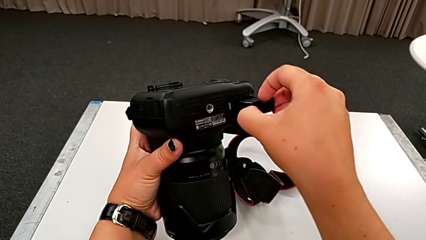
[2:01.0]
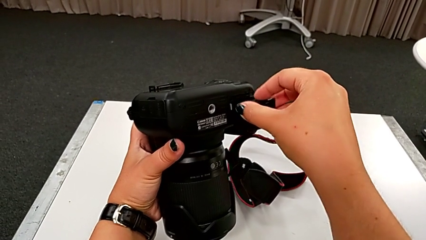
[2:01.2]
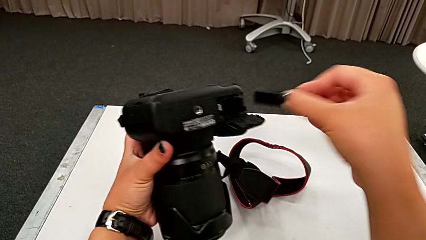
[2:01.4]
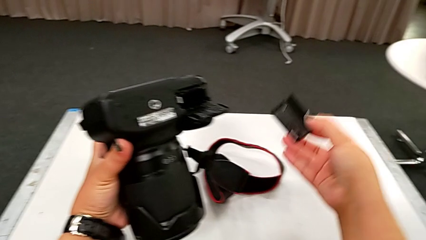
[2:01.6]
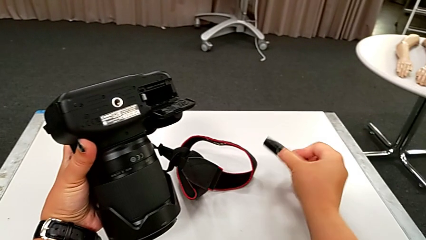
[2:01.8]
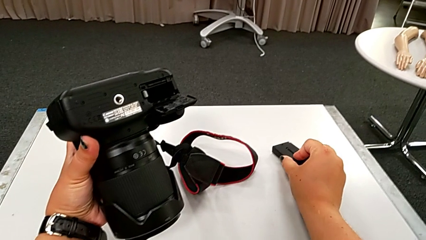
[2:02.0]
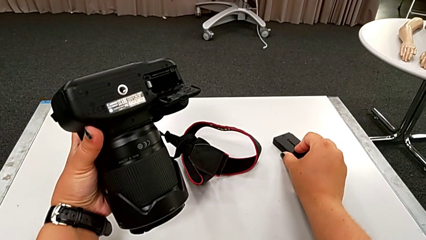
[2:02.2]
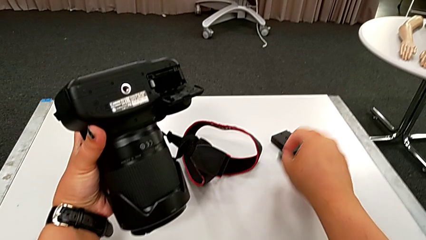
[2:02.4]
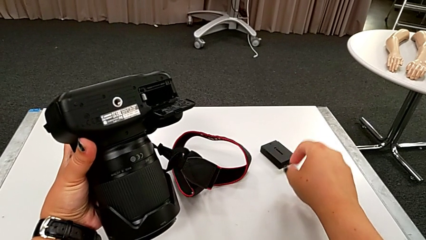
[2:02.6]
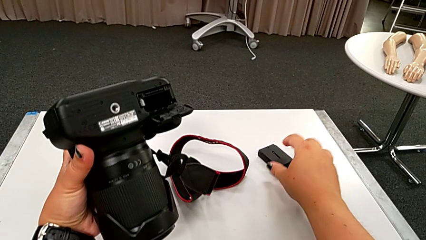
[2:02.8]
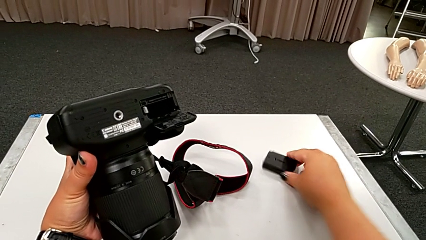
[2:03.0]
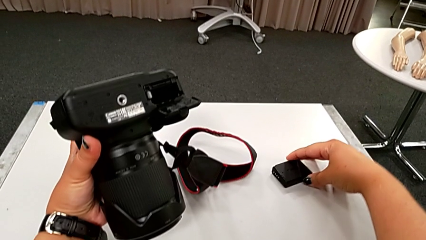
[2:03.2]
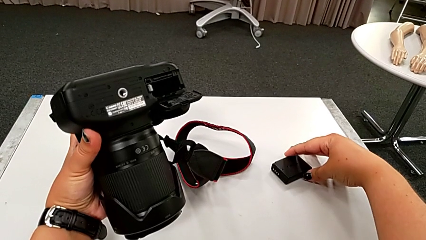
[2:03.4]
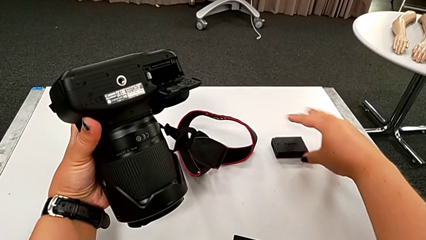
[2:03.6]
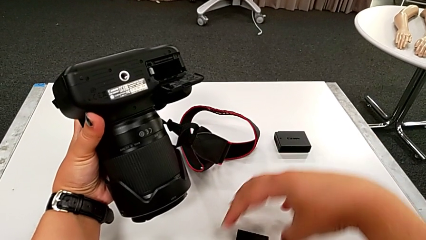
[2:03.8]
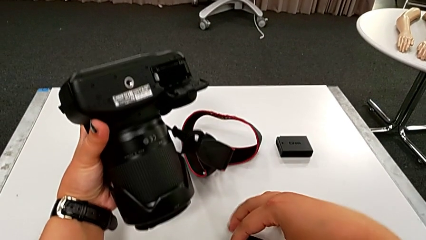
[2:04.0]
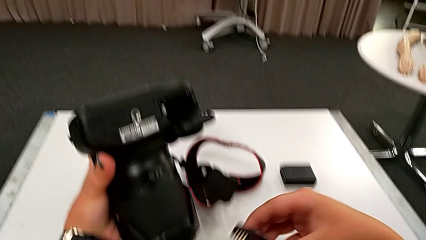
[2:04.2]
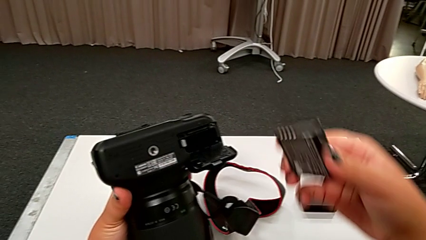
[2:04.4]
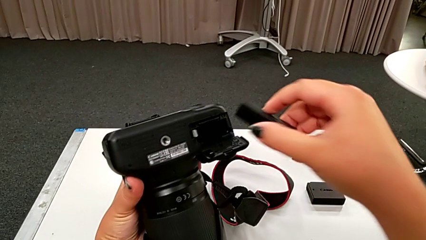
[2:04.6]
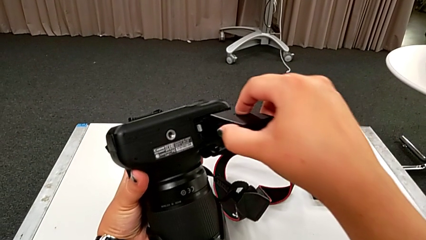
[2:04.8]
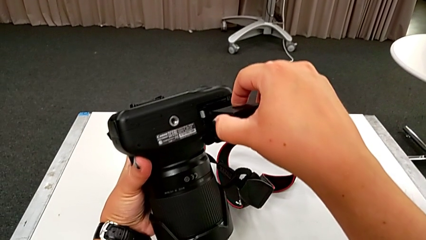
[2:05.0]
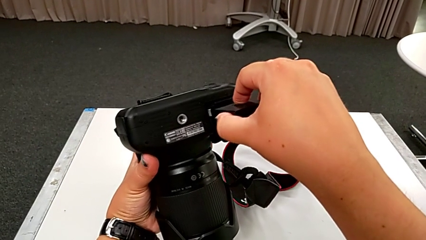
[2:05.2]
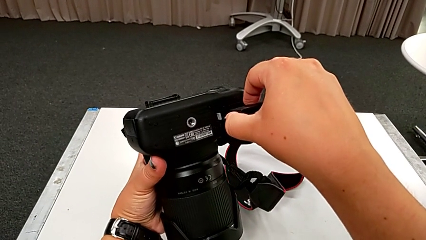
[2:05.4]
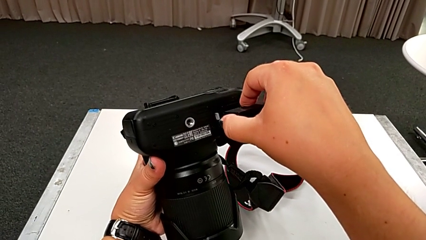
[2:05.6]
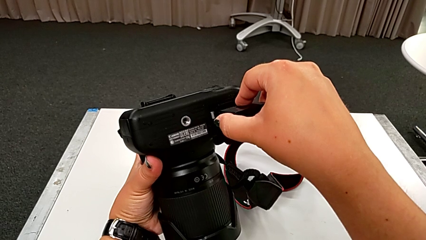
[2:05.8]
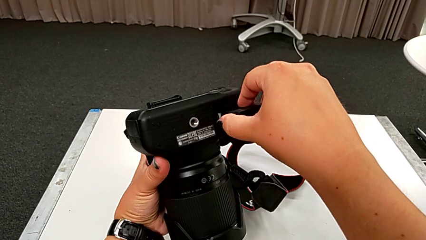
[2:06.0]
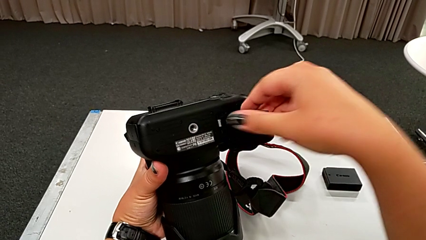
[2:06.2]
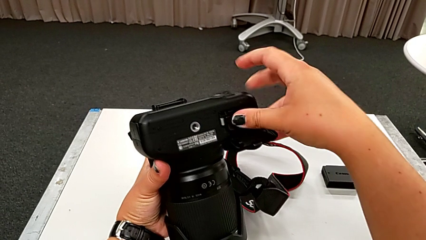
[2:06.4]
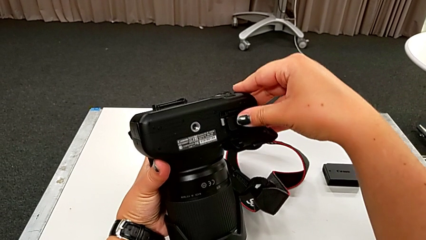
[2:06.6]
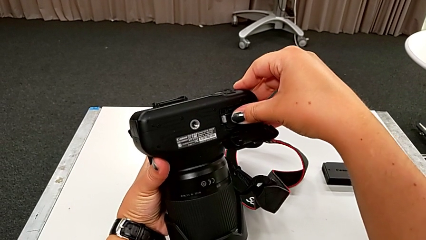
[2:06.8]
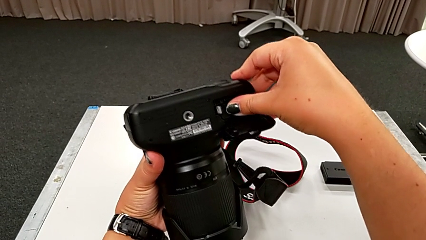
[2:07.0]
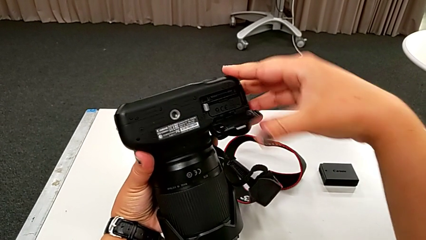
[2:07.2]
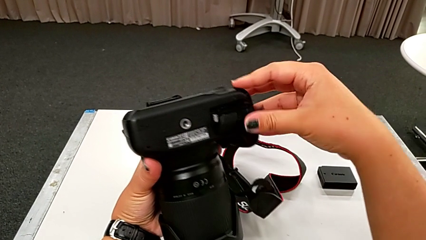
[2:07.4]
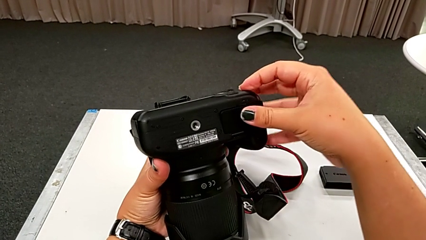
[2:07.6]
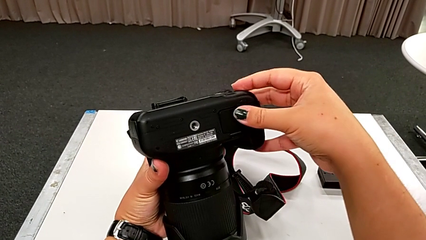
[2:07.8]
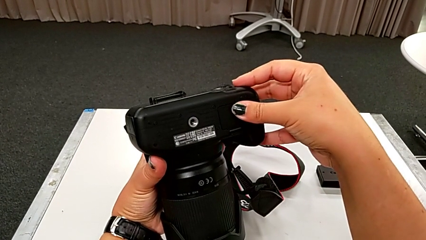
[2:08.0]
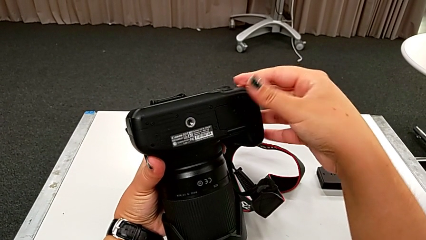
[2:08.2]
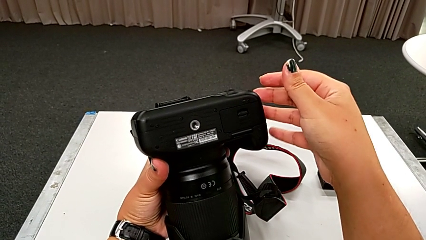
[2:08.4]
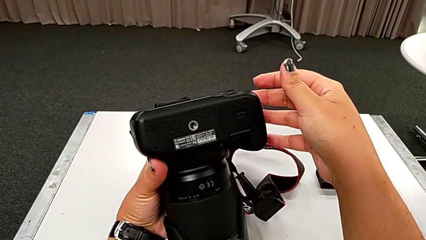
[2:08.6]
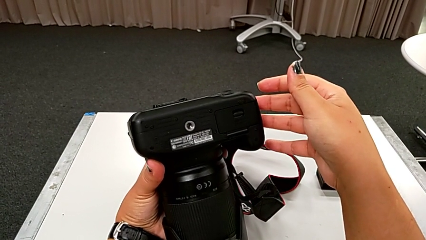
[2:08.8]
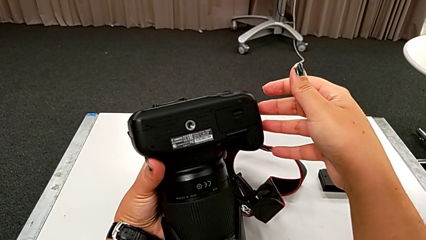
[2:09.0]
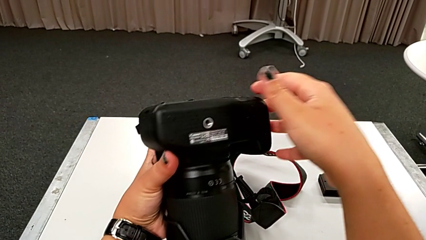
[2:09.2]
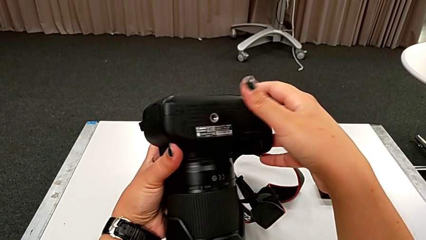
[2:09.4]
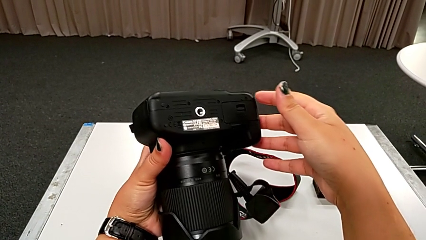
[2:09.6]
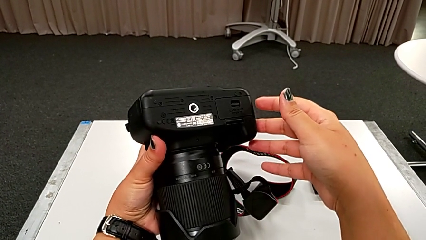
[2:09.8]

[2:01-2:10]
The camera wearer is changing the battery of their DSLR. They withdraw the battery, place the old battery, grab the new battery, lift it, place the battery, insert the new battery and close the battery door.

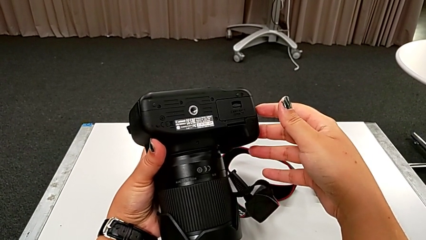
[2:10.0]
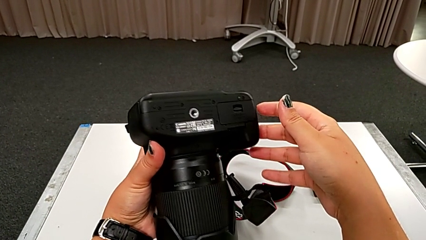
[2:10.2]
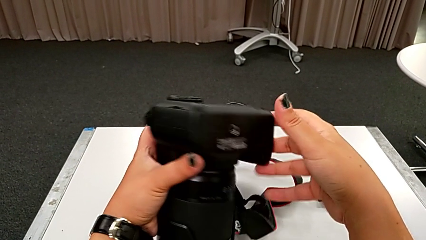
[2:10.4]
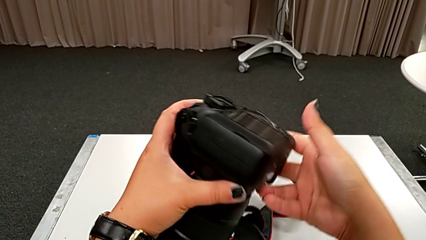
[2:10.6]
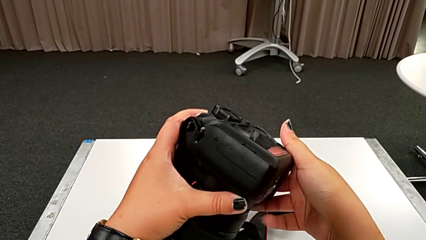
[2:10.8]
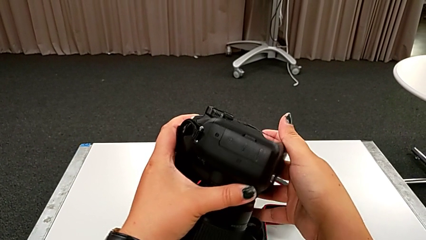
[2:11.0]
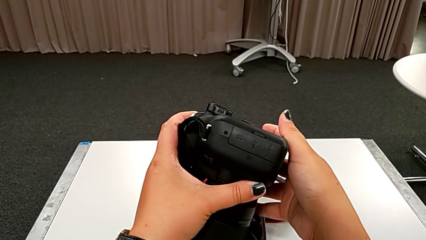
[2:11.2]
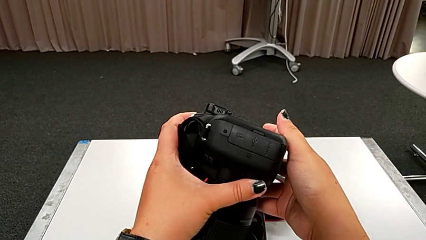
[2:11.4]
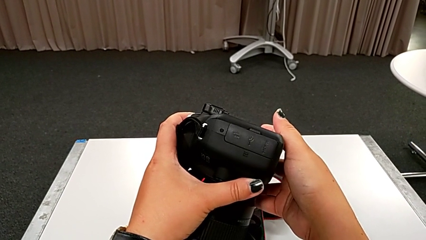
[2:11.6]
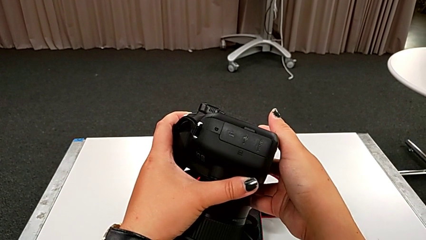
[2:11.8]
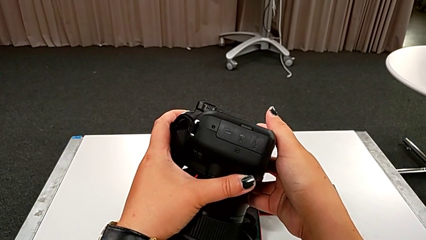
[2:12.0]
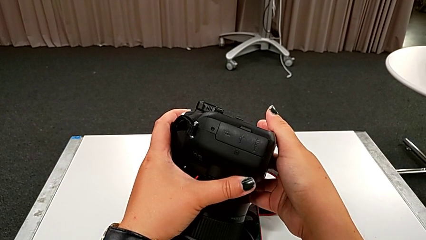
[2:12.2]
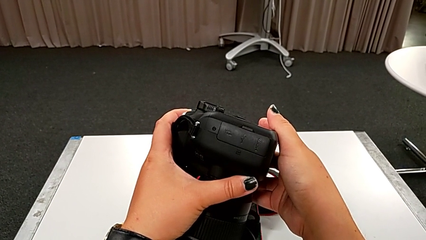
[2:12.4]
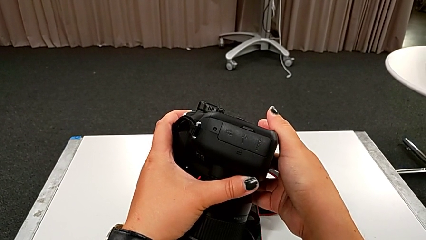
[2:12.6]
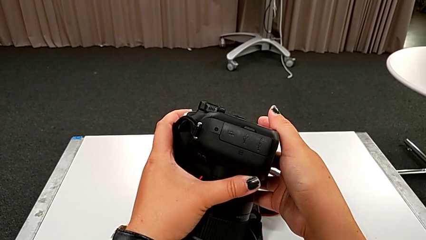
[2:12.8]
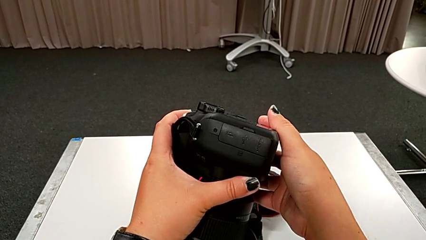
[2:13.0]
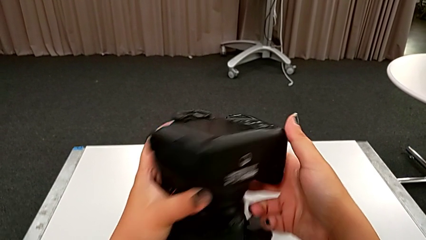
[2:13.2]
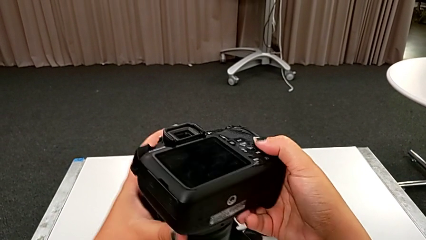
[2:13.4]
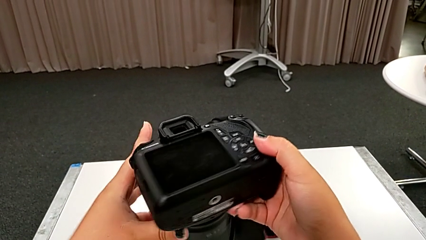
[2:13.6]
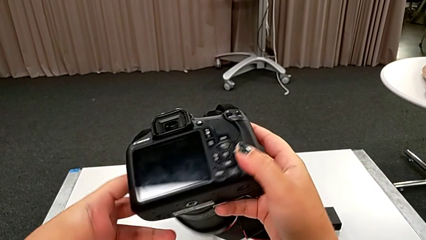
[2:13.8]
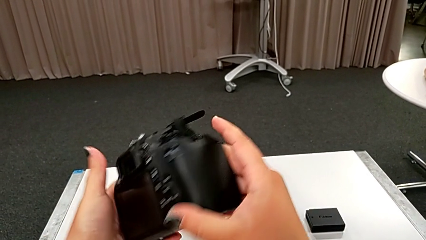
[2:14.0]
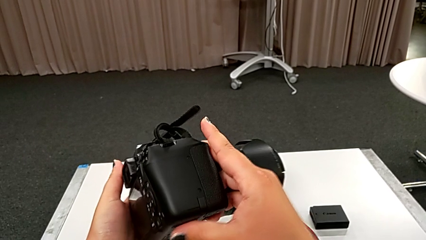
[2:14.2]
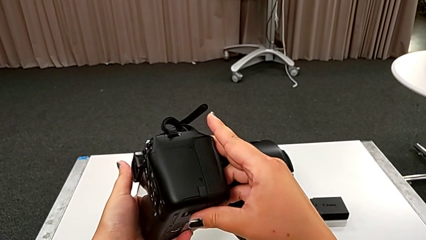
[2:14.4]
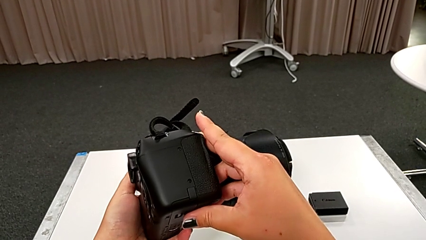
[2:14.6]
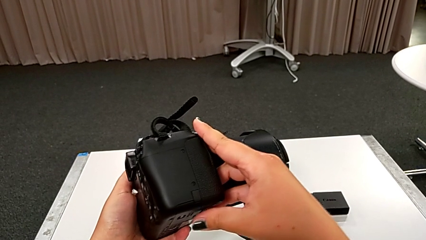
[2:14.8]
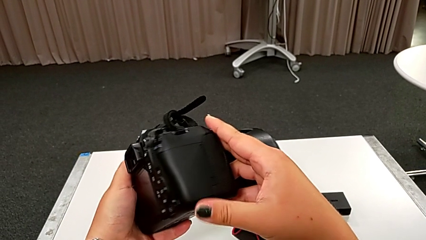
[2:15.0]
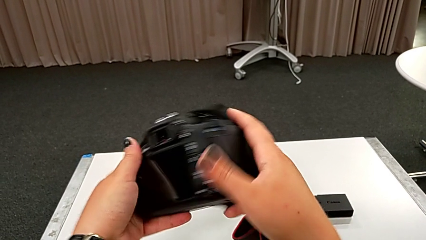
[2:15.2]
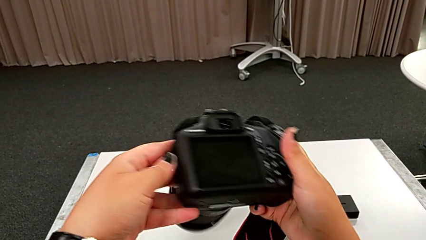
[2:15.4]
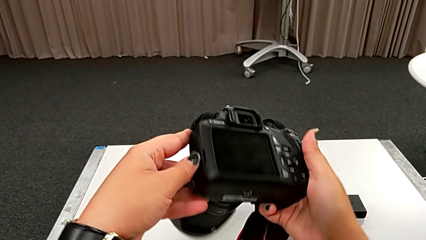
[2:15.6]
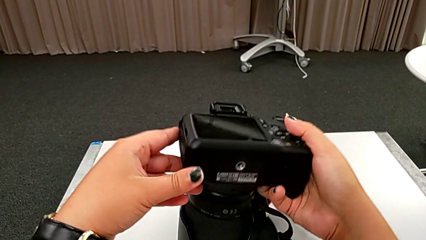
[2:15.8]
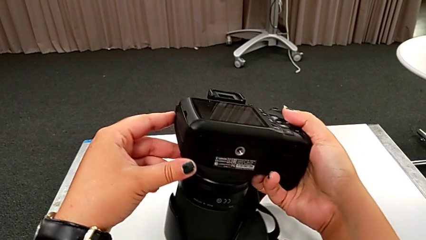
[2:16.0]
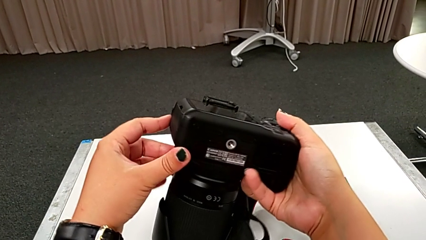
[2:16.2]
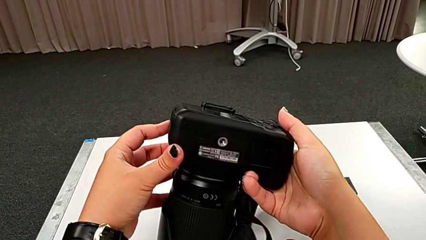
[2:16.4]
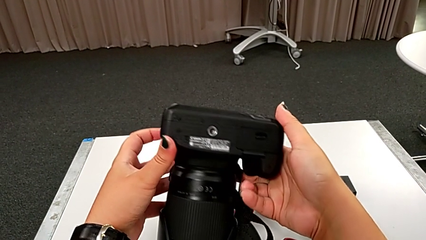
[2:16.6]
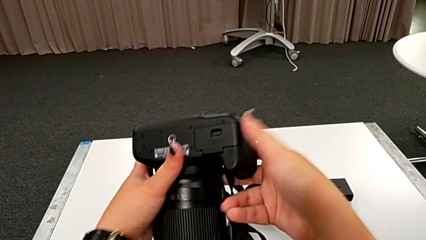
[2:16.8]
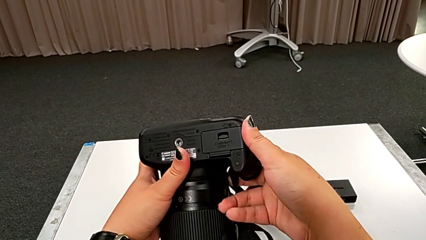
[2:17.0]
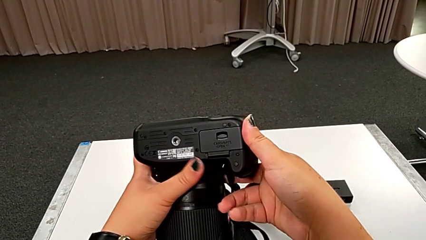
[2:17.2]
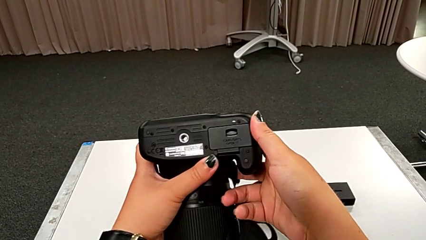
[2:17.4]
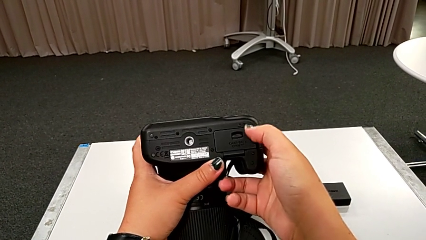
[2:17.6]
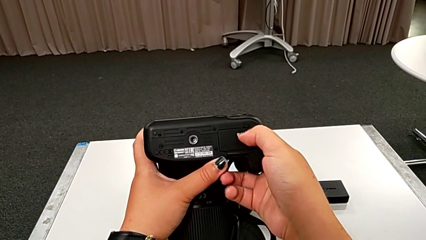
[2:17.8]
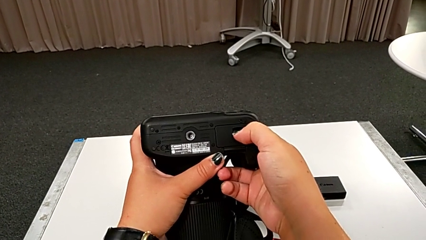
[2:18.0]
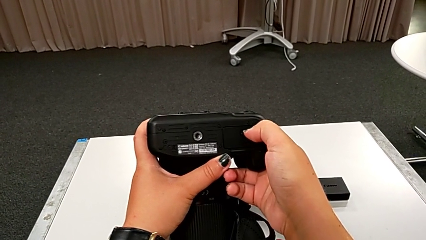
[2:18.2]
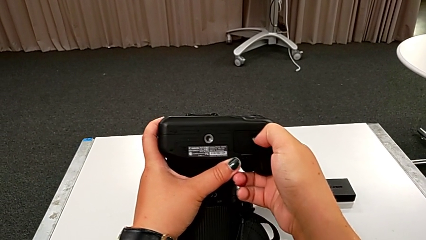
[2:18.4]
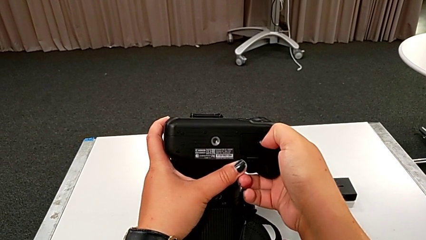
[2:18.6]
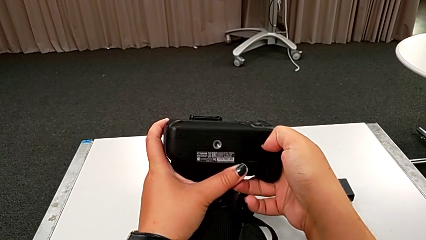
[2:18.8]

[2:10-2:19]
The camera wearer is changing the SD card in the DSLR. They inspect the DSLR.
